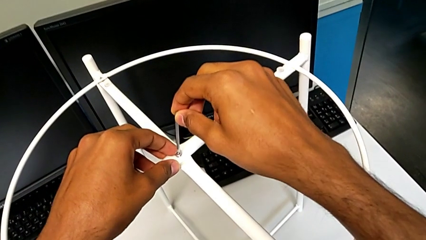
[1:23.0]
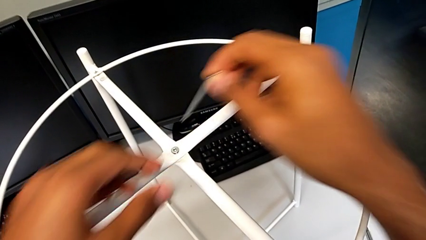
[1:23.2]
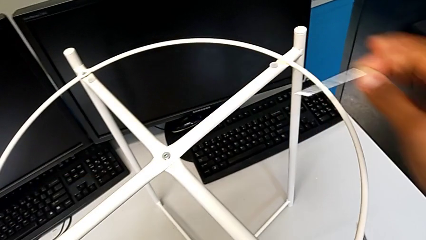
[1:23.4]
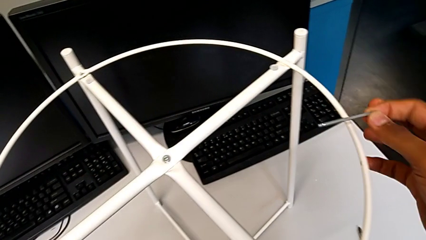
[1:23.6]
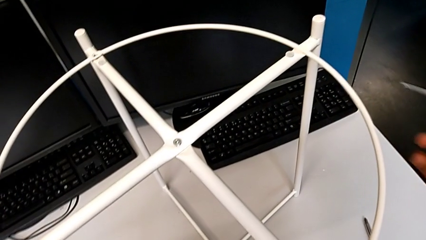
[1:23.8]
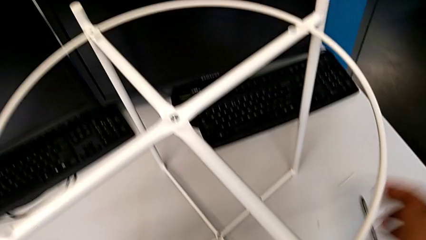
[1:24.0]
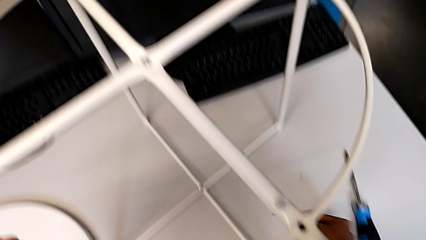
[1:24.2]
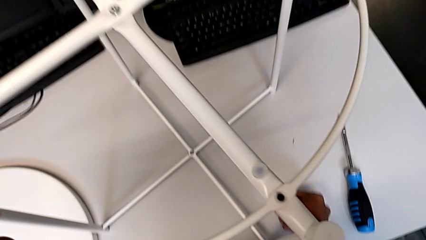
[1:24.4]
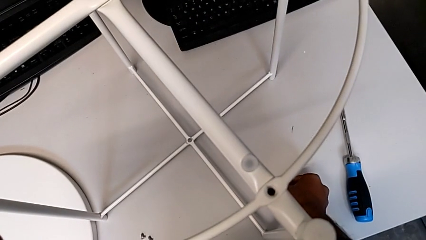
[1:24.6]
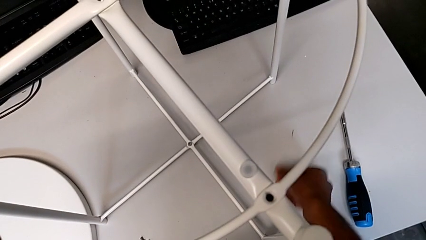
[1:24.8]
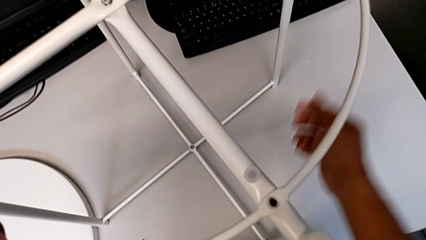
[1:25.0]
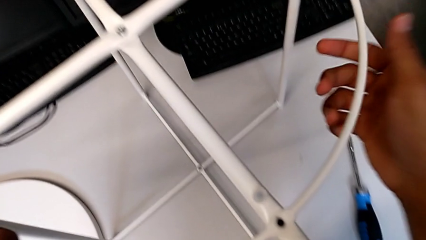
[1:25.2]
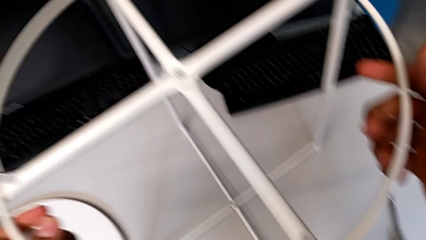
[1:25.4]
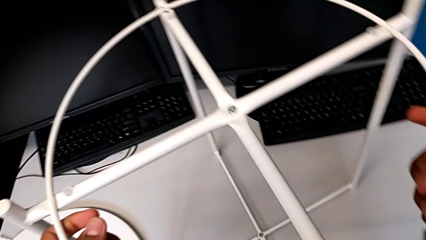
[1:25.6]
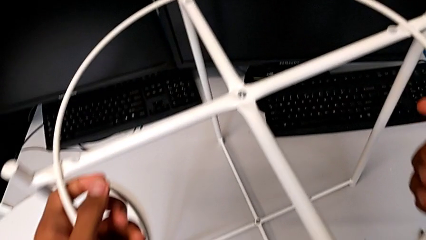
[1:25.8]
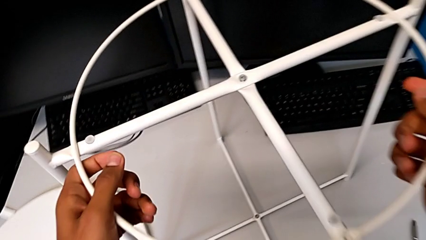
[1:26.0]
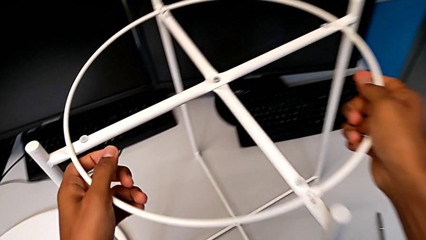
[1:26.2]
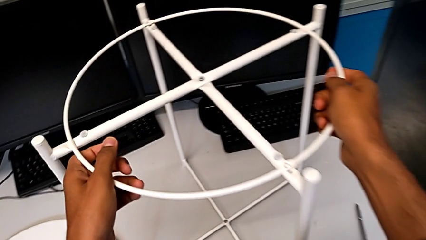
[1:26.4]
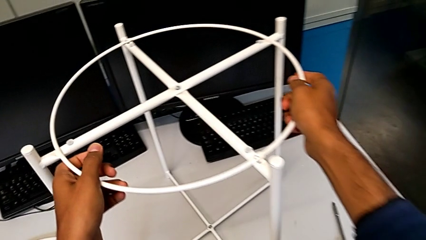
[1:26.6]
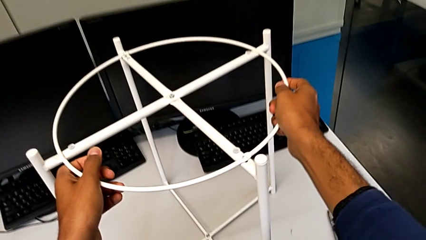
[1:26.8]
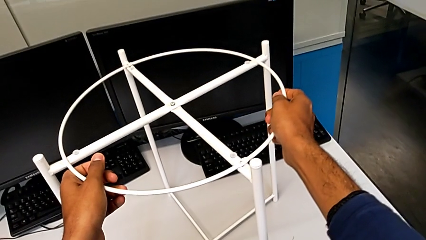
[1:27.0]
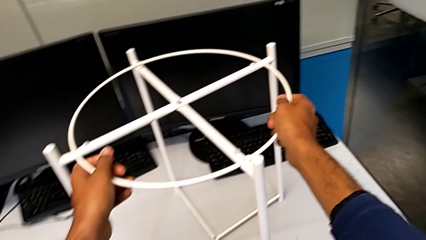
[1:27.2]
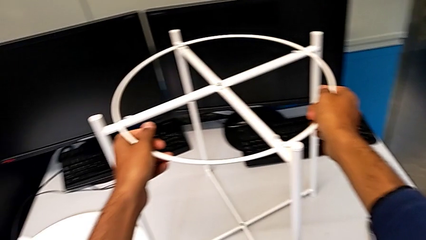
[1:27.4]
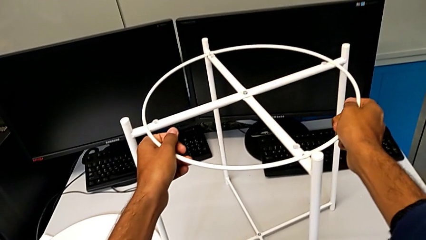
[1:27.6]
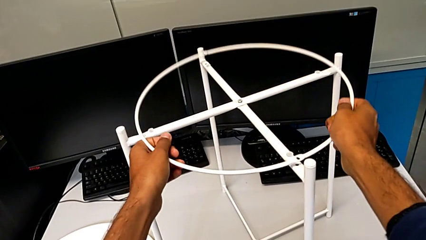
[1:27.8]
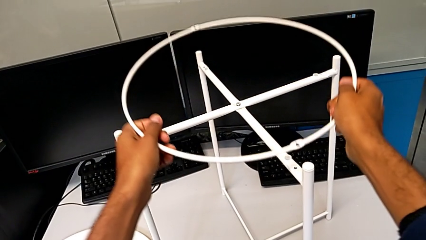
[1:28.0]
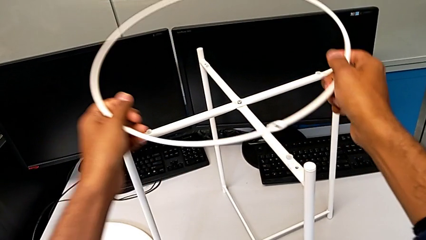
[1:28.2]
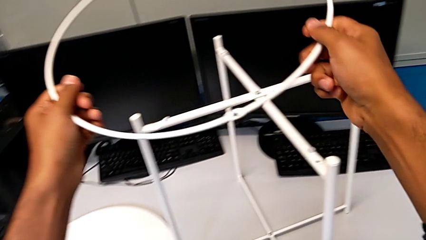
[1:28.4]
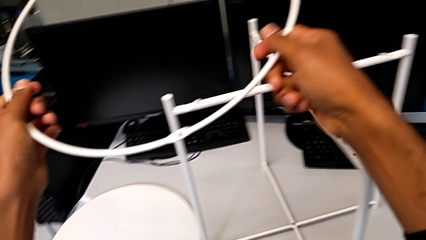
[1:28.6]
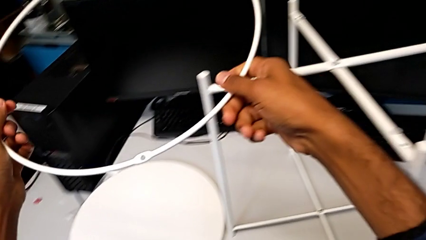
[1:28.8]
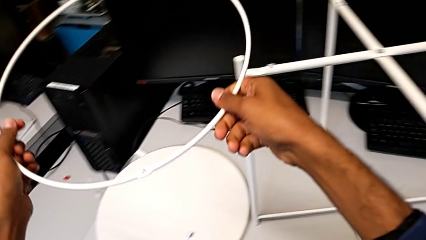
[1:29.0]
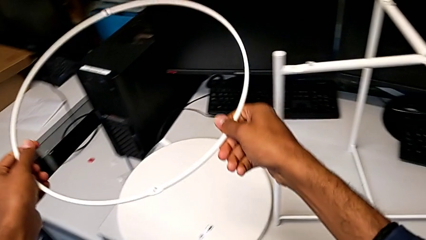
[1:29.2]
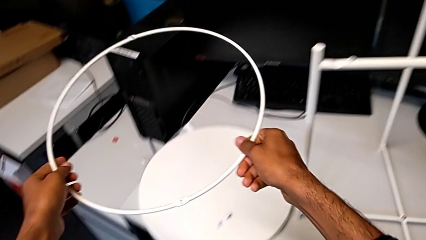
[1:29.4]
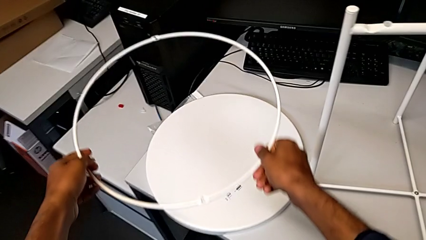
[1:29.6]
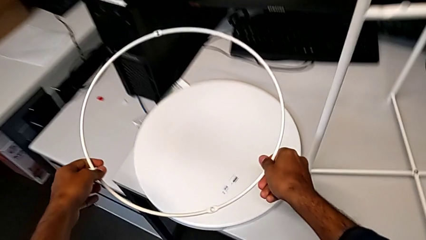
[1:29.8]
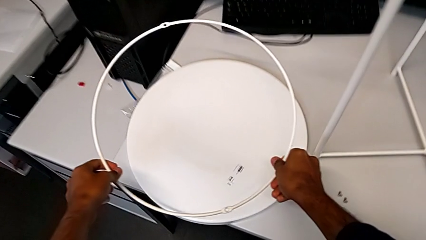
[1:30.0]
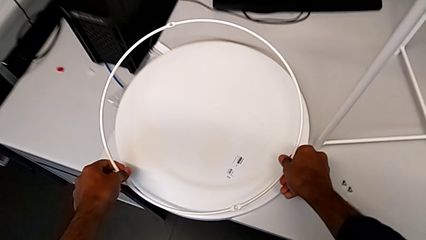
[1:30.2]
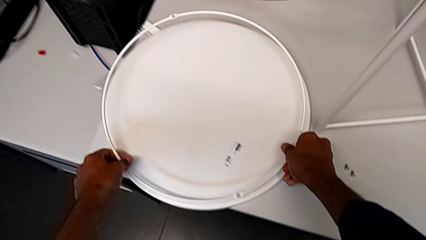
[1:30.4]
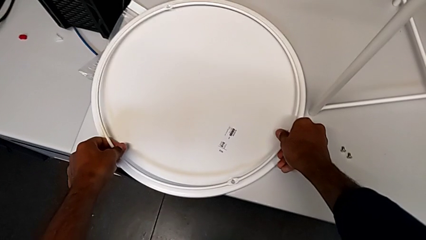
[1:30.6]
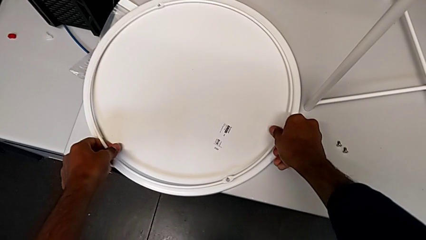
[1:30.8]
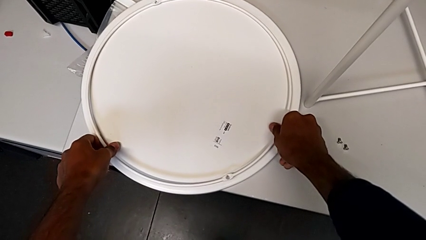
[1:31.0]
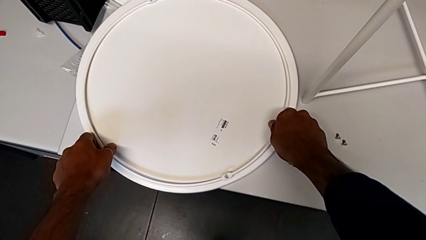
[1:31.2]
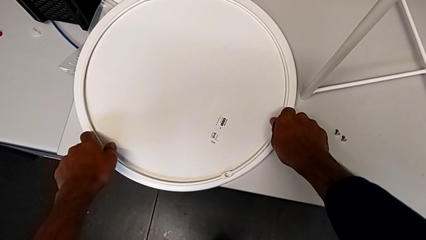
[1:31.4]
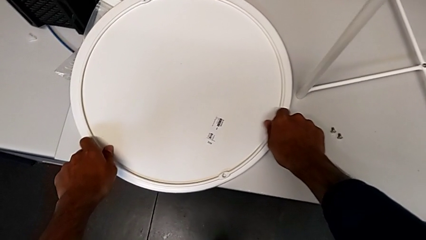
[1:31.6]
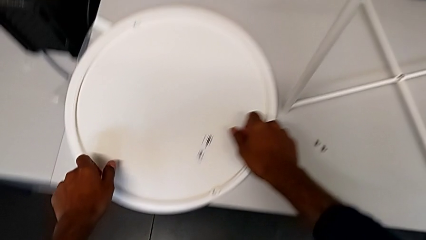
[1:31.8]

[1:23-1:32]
The camera wearer is removing the circle from the base. They place the Allen wrench, hold the circle, disassemble it and place it.

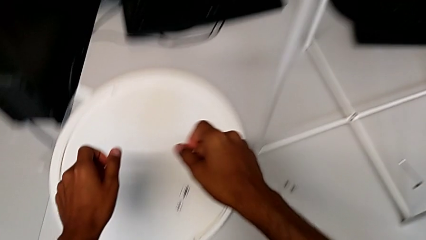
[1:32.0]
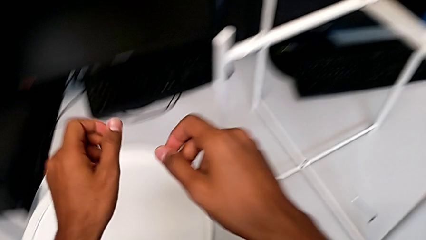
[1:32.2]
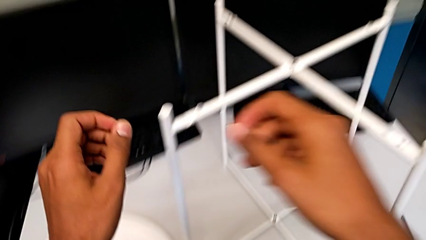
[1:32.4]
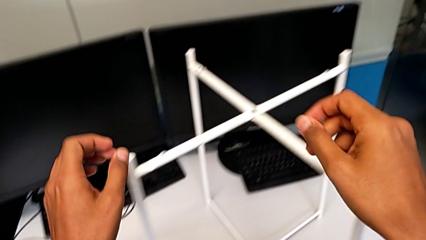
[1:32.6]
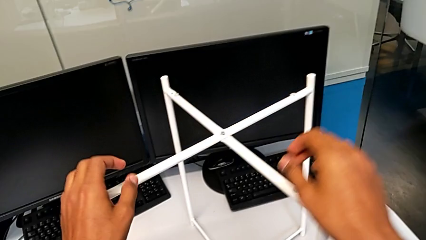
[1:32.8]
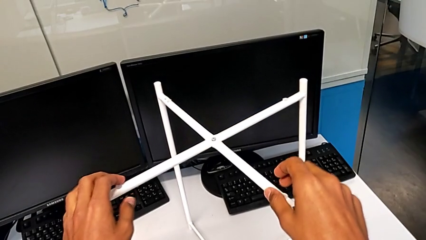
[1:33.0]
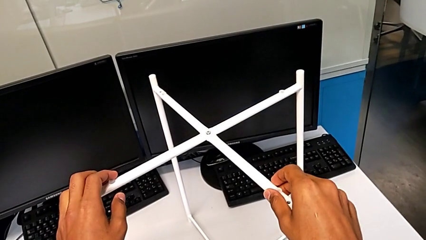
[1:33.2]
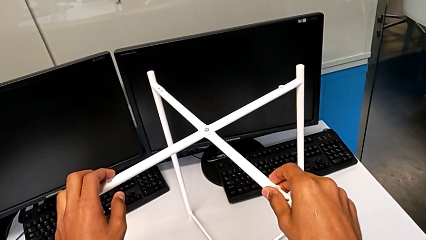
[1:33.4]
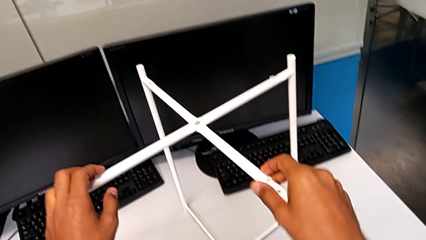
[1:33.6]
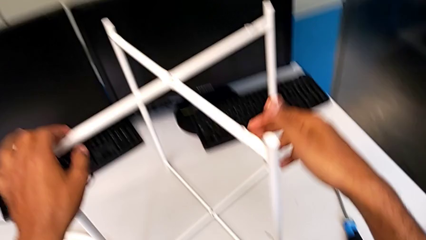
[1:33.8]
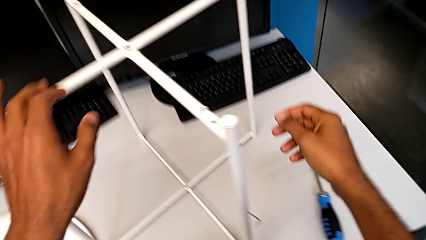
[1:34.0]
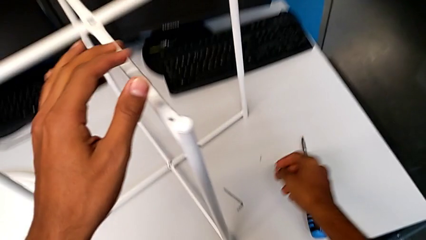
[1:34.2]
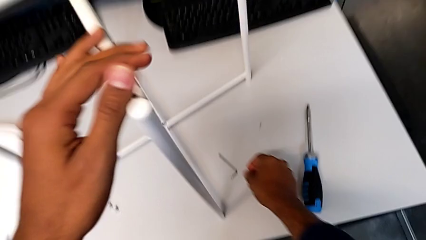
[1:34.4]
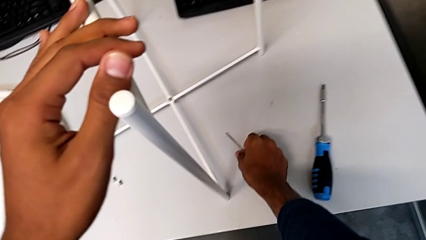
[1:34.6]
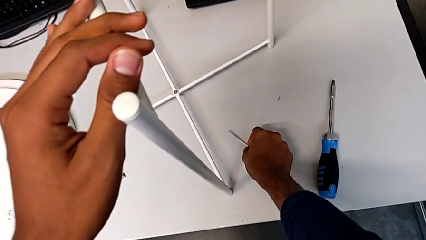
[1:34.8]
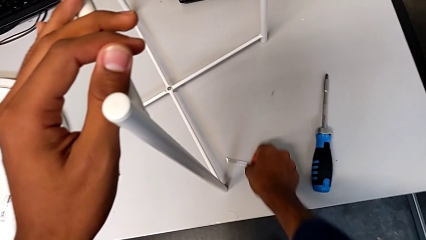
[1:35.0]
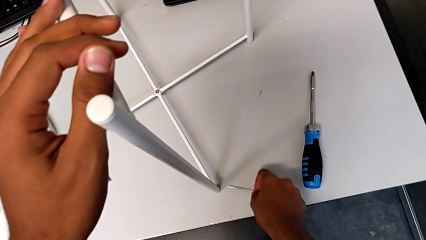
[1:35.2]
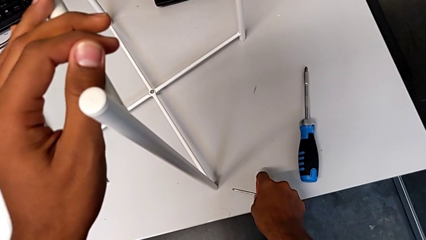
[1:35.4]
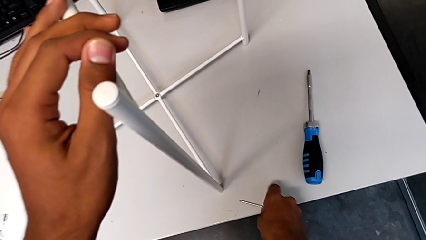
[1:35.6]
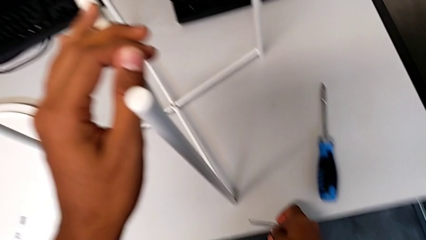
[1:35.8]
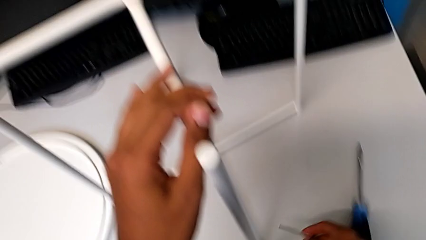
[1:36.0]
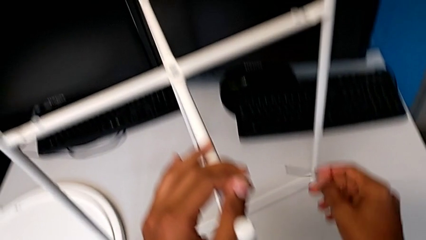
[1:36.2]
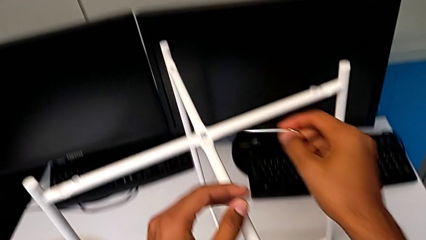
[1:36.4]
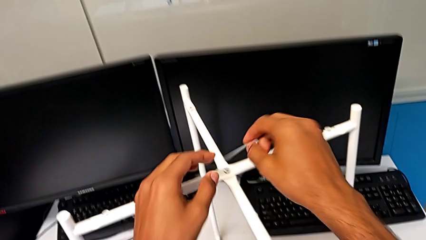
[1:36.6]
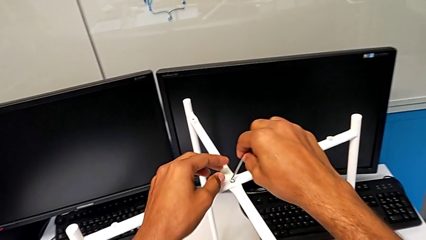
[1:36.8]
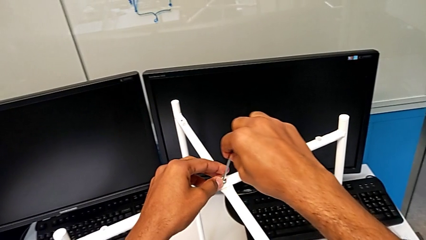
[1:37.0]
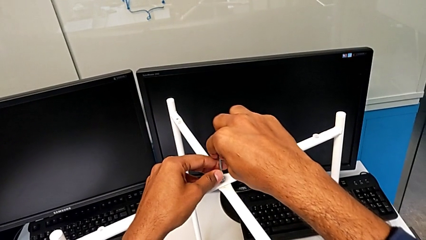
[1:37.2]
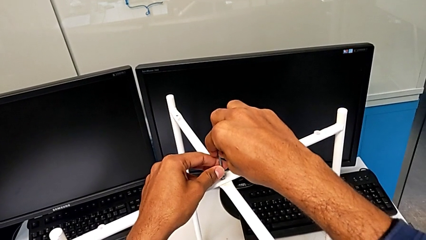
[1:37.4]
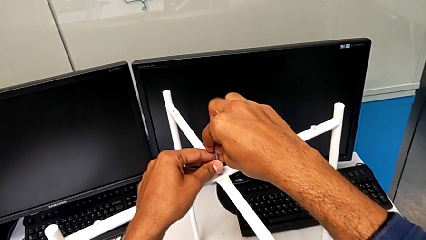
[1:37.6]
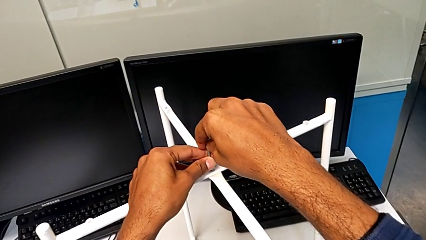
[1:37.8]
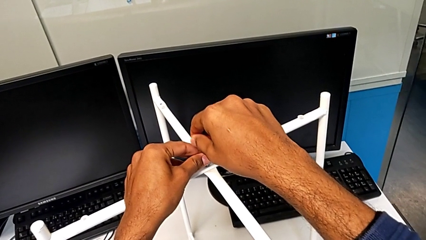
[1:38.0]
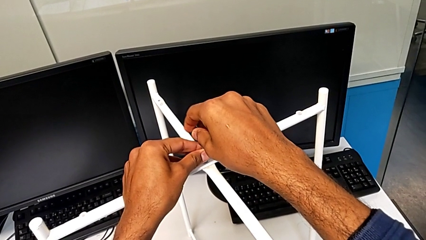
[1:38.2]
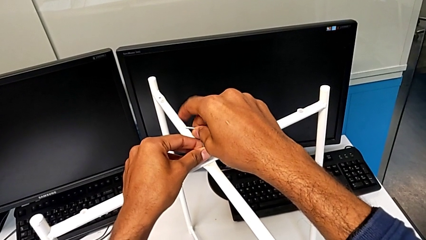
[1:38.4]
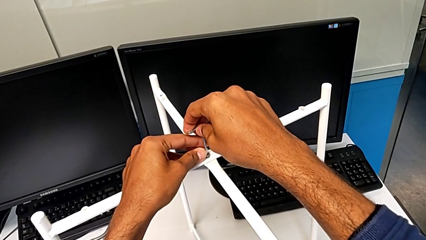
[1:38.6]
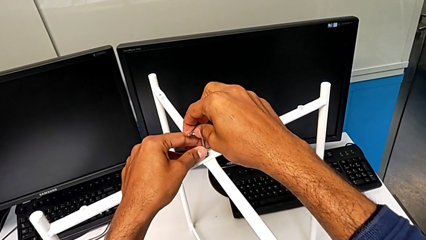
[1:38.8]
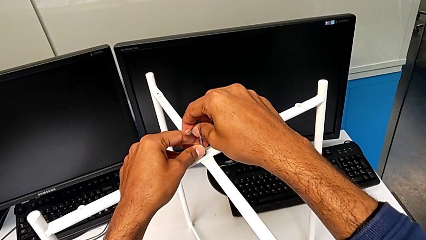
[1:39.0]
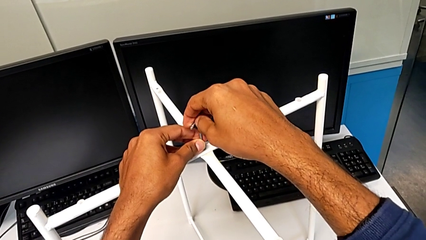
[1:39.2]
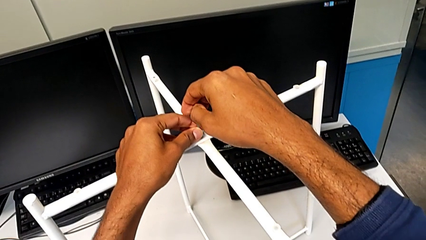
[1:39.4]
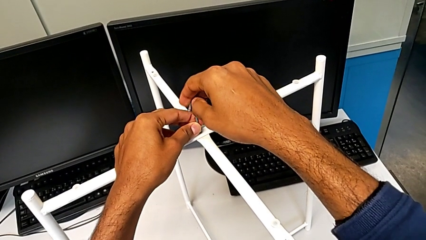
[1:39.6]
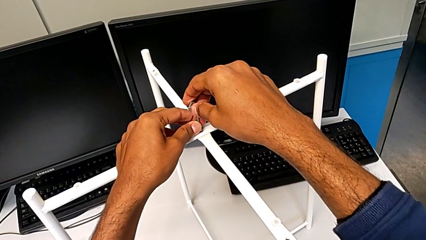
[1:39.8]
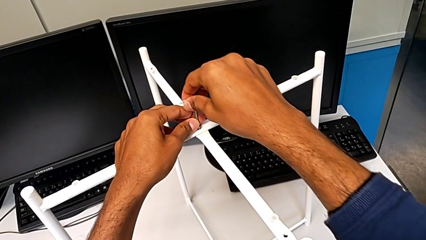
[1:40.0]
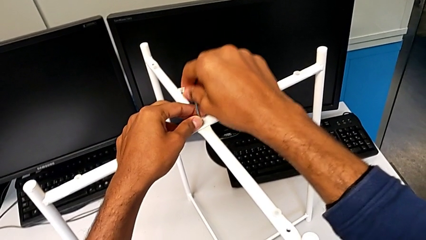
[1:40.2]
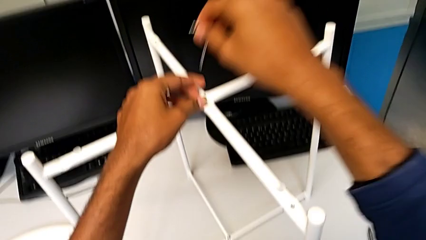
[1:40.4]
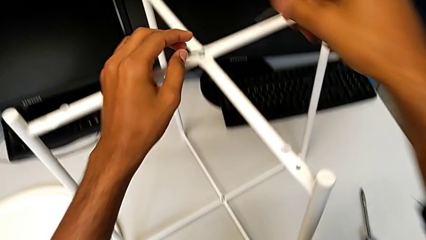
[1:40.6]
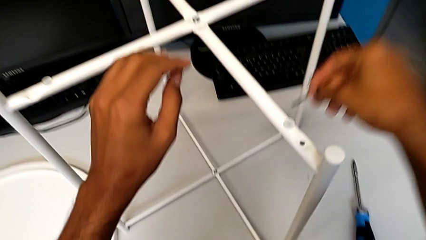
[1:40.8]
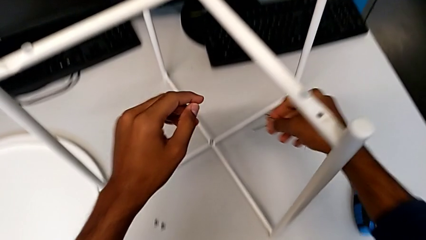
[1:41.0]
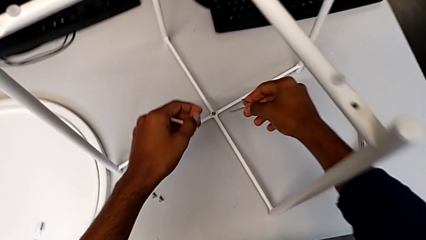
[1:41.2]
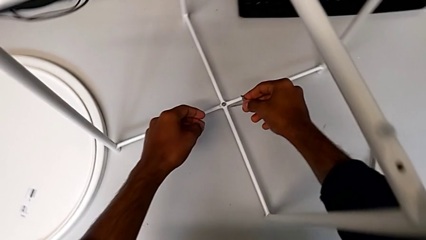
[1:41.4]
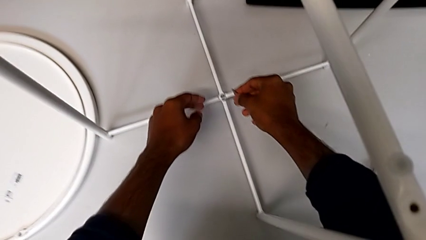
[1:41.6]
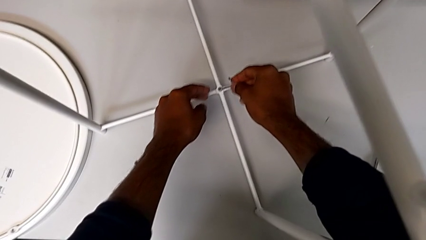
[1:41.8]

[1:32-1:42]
The camera wearer is unscrewing the bottom hex socket head of the base. They approach the tray table, hold the leg, approach the Allen wrench, grab it, slide it, approach the hex socket head, wrongly insert the Allen wrench, unscrew the hex socket head, withdraw the Allen wrench and approach the hex socket head.
